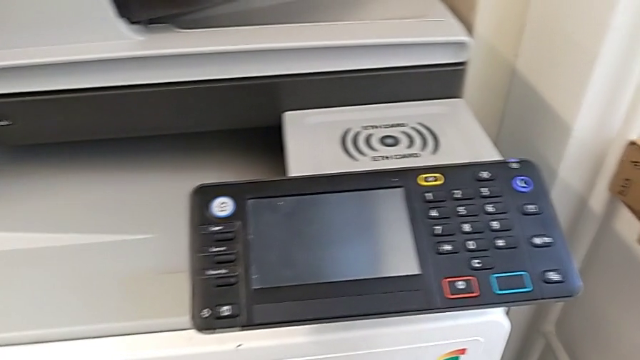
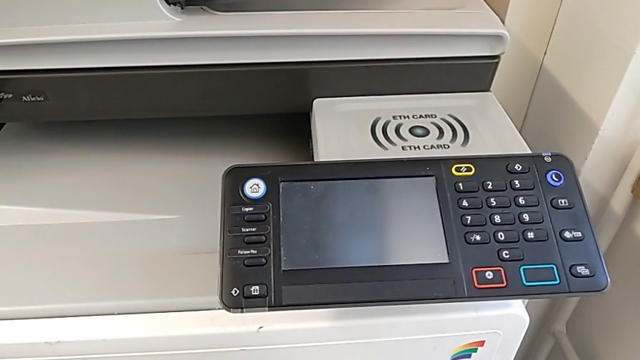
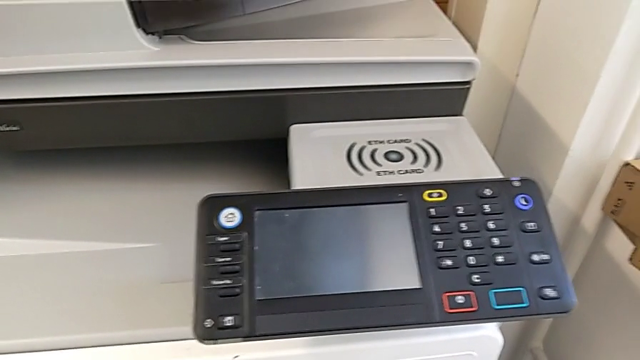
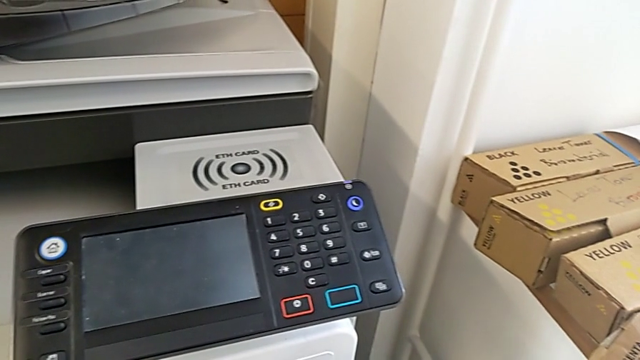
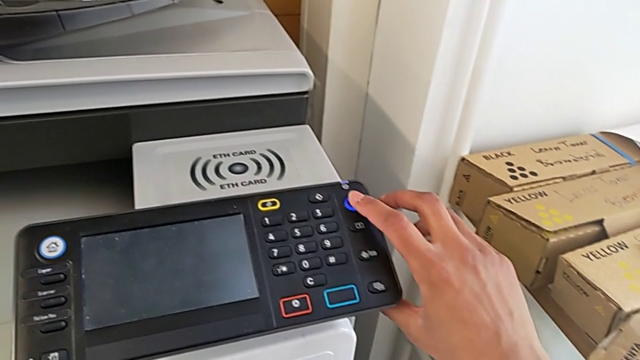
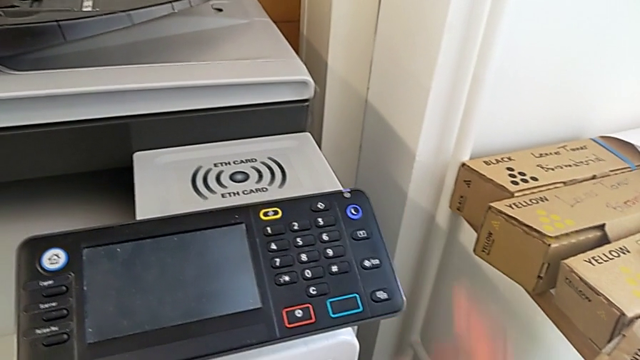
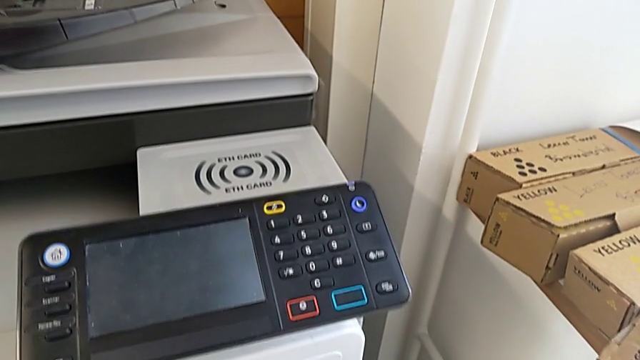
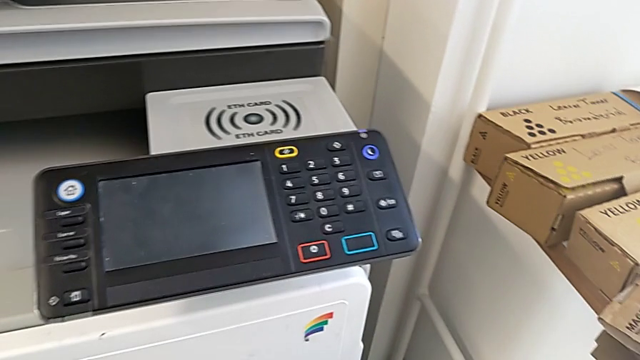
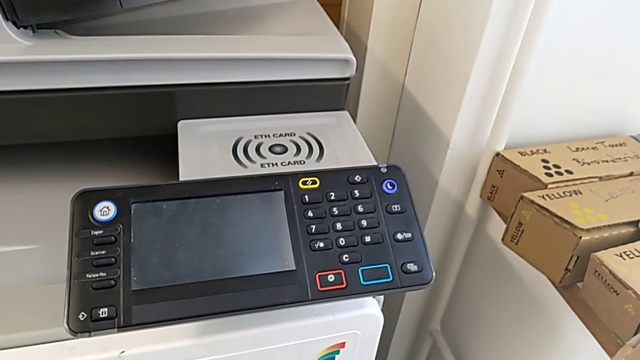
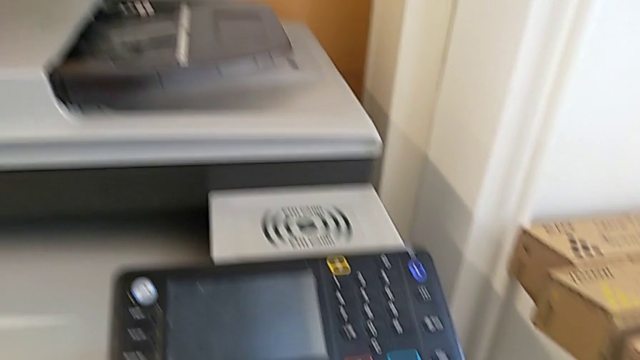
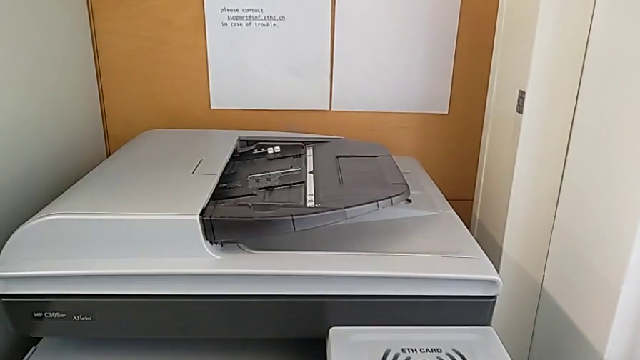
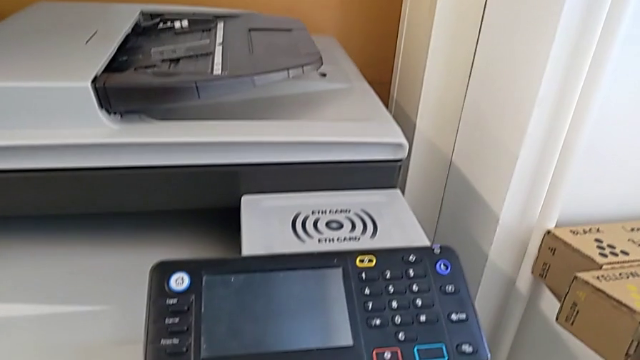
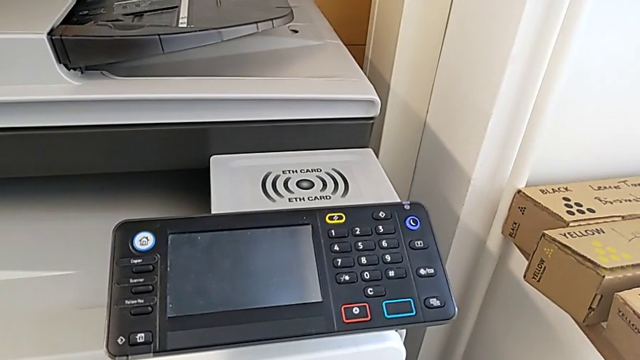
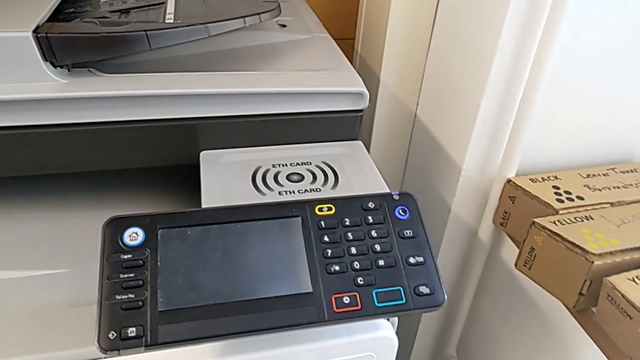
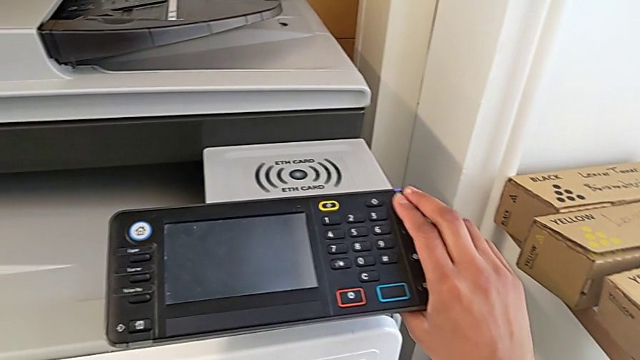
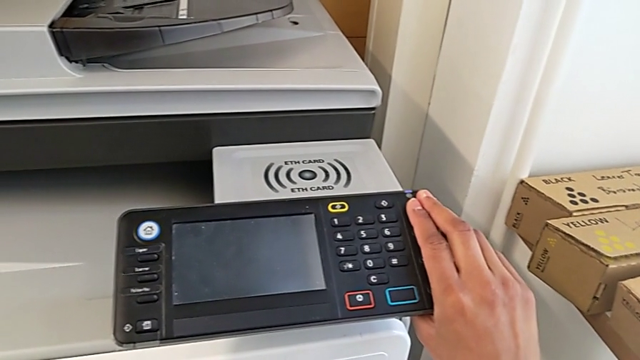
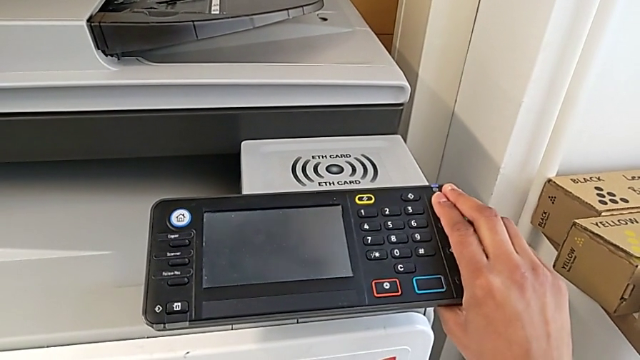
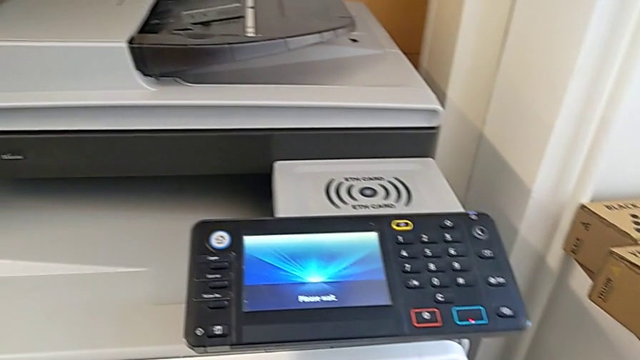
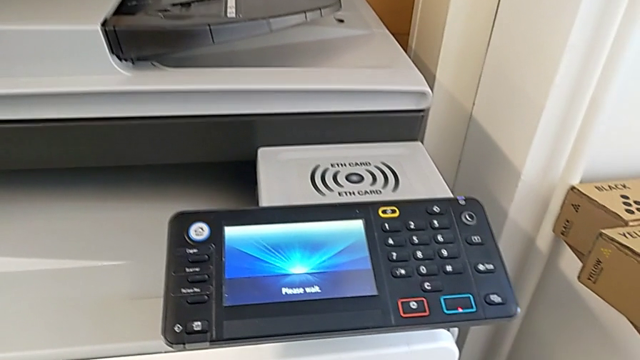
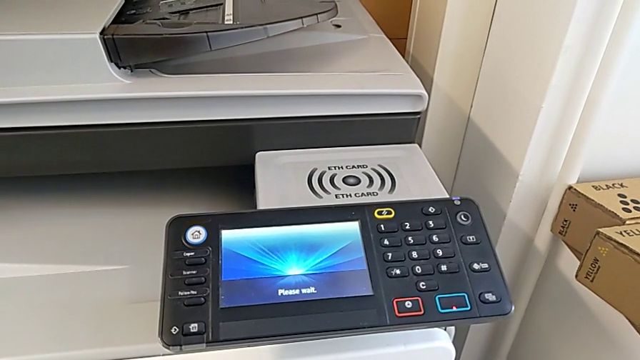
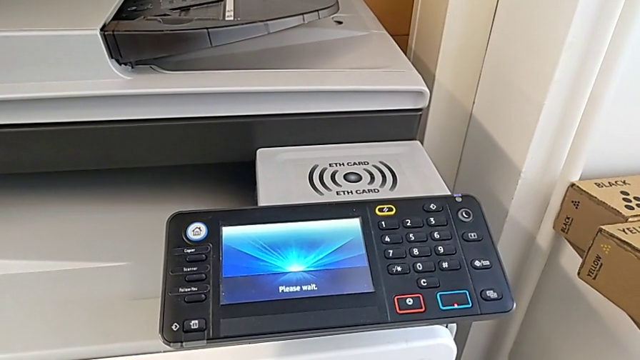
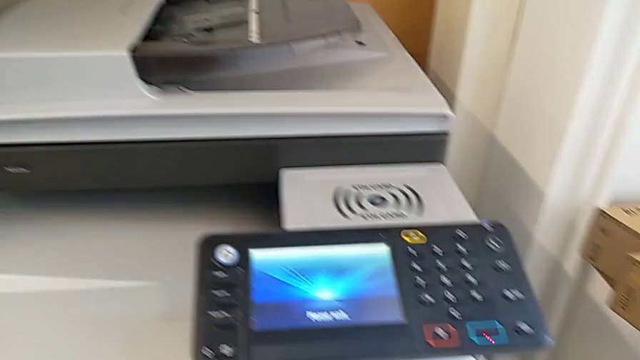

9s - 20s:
The camera wearer turns on the printer. They approach the moon button and press it twice.

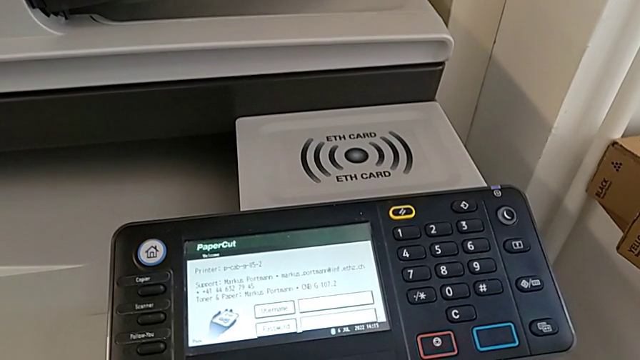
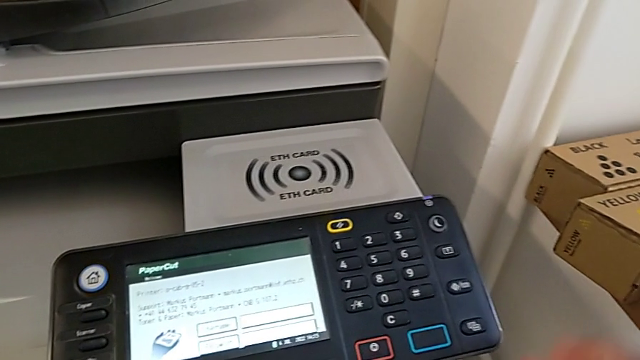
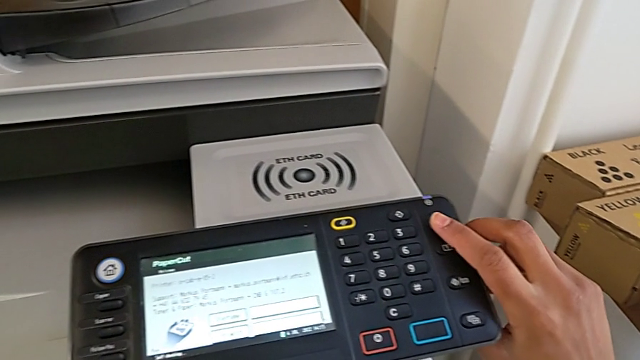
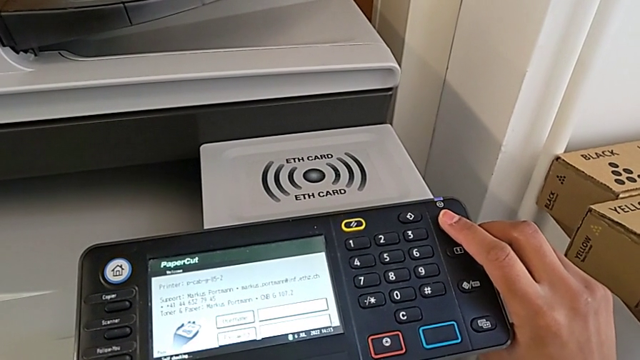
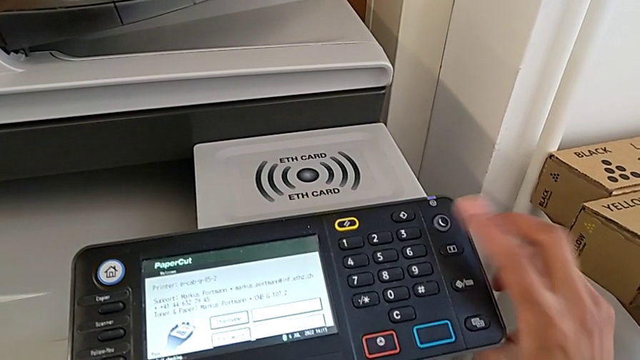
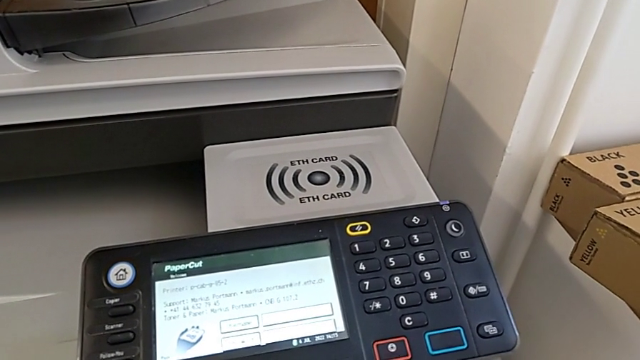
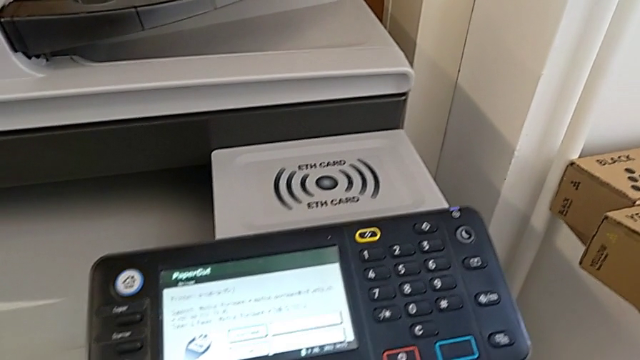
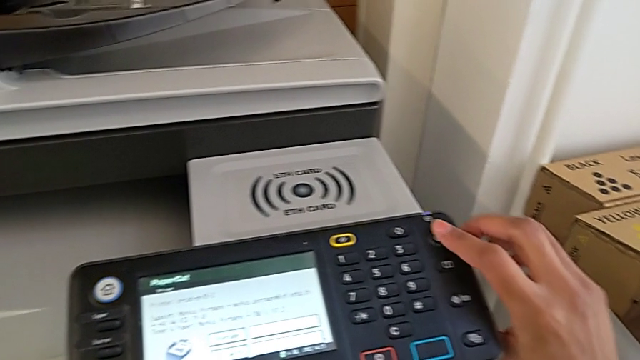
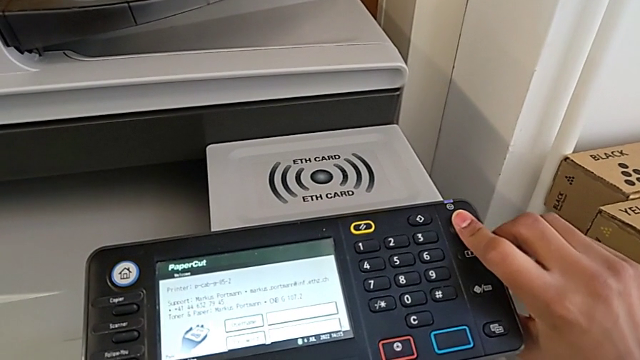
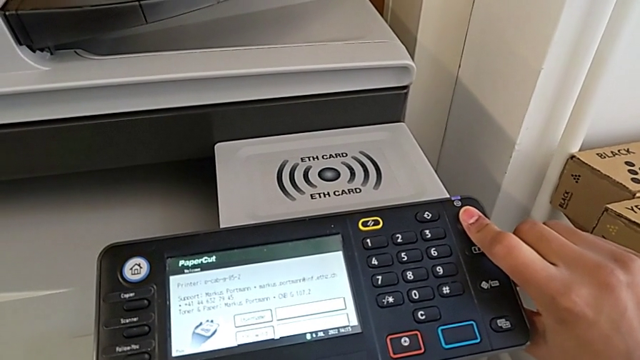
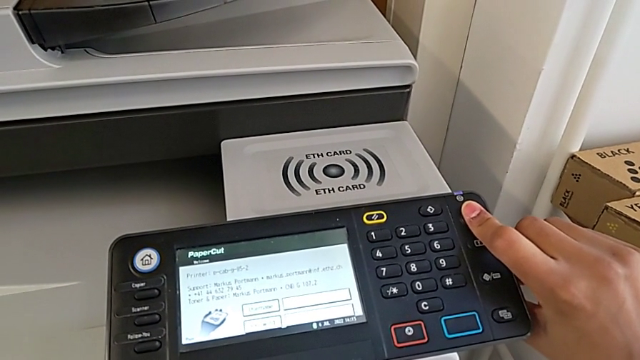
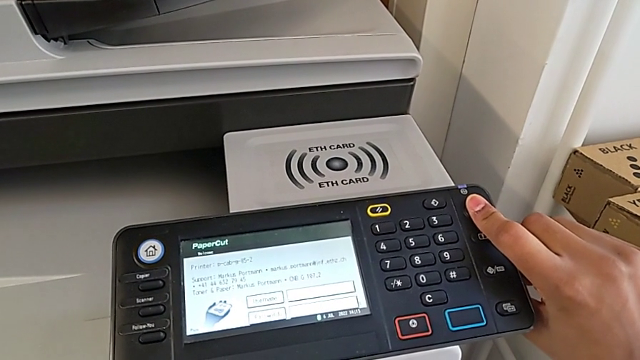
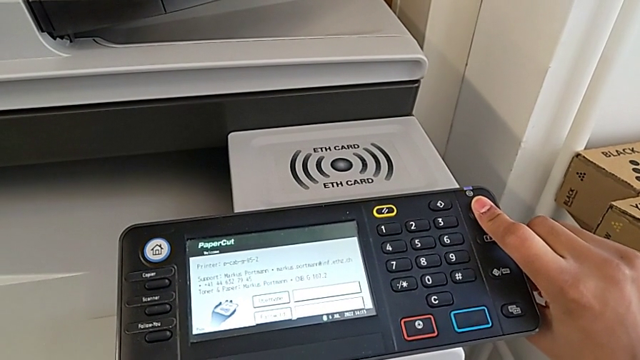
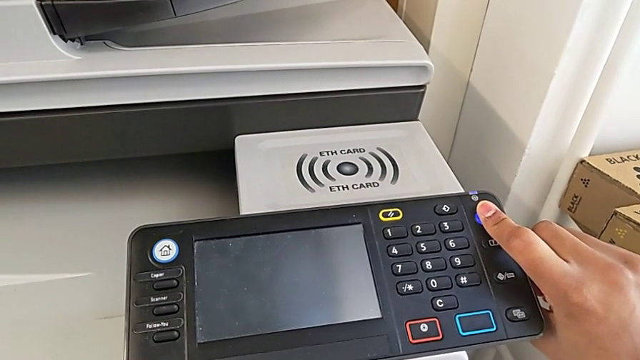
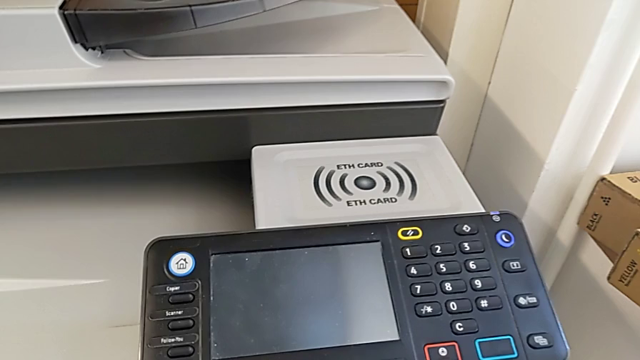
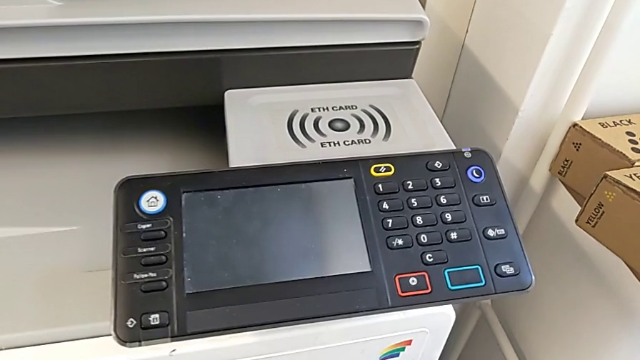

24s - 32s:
The camera wearer turns off the printer. They approach the moon button, wrongly press it for less than three seconds and press the moon button.

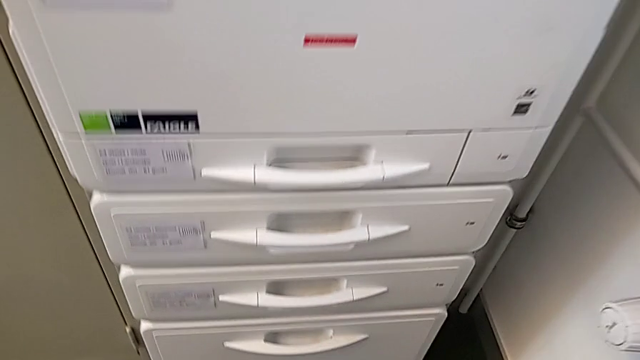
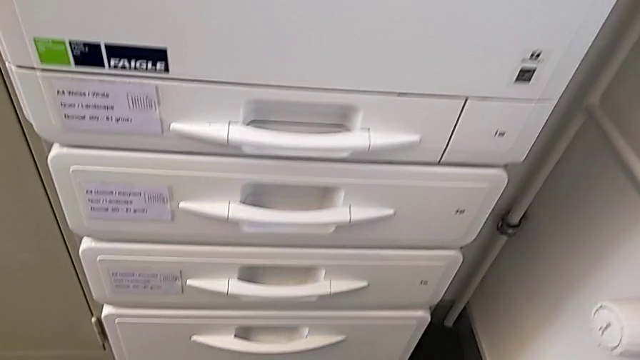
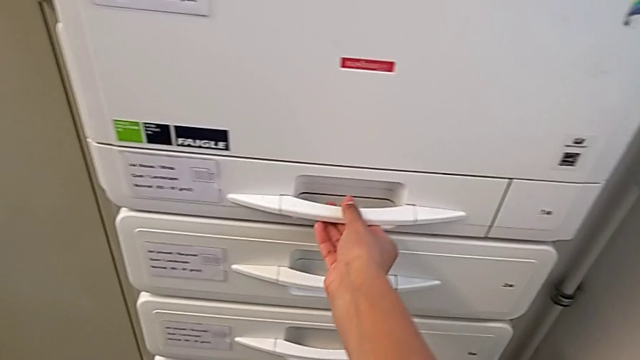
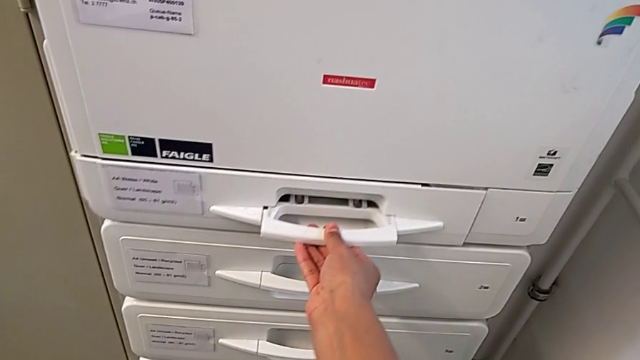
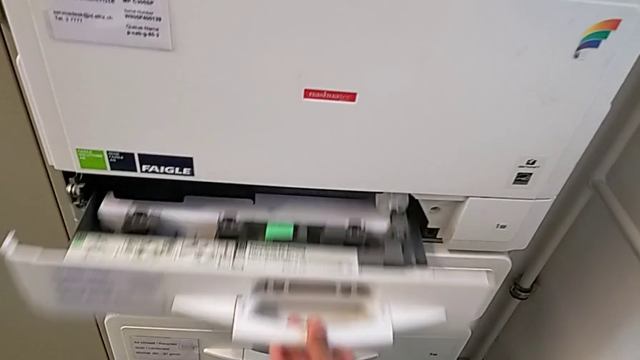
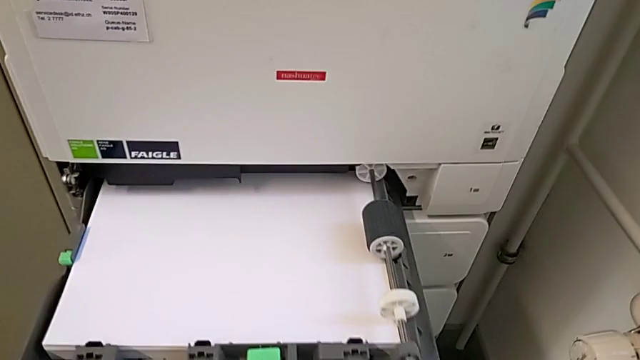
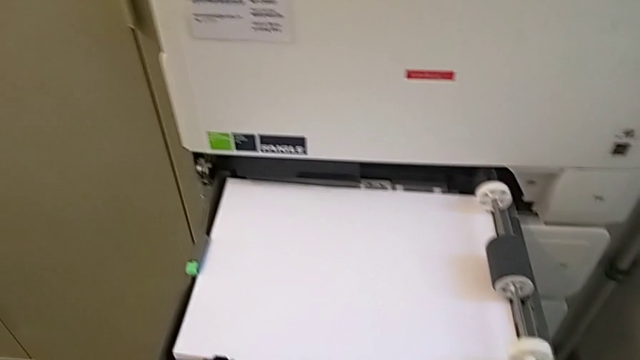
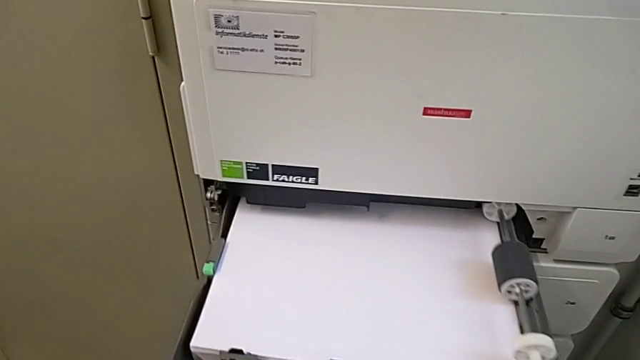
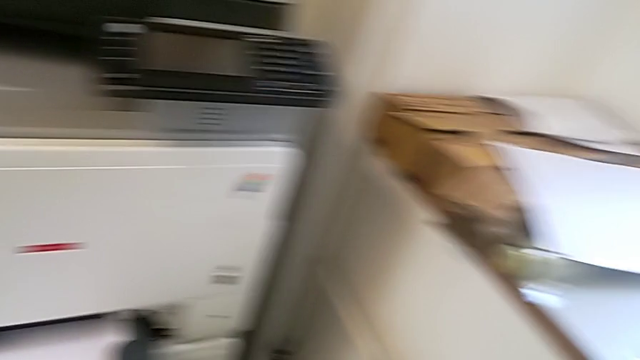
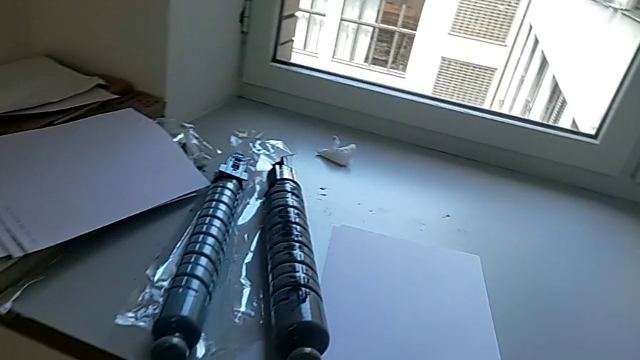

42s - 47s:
The camera wearer is loading the paper stack into the paper tray. They grab the handle and open the paper tray.
